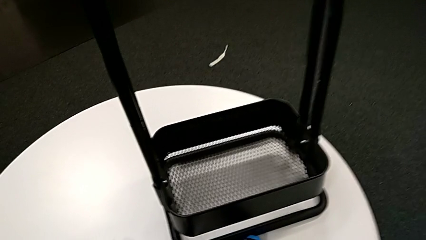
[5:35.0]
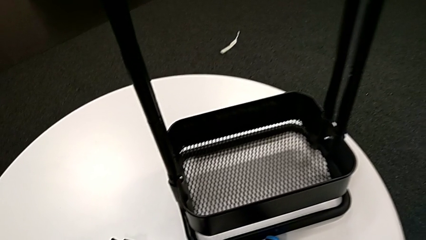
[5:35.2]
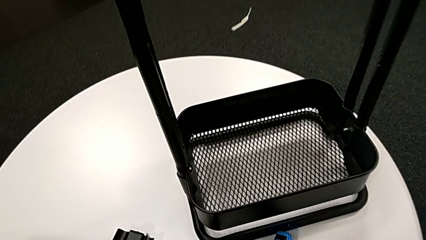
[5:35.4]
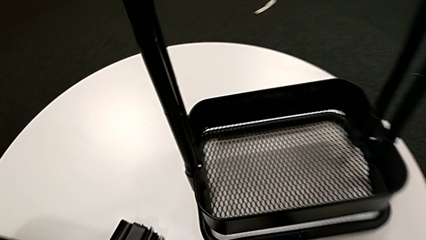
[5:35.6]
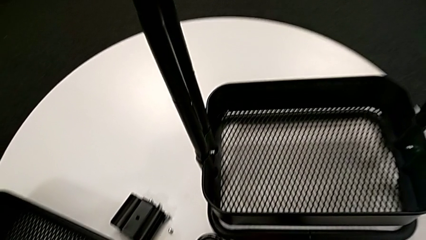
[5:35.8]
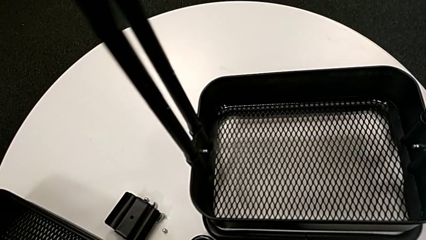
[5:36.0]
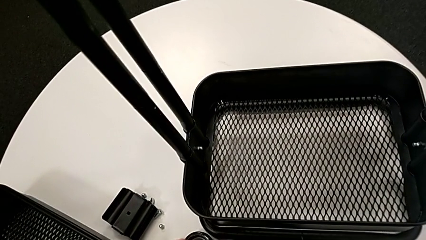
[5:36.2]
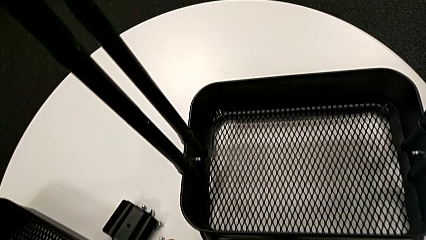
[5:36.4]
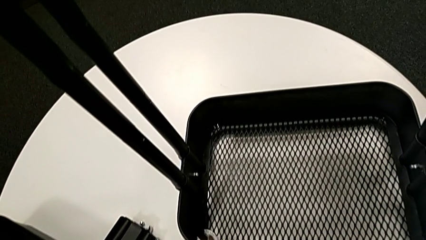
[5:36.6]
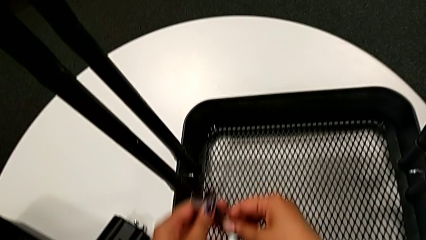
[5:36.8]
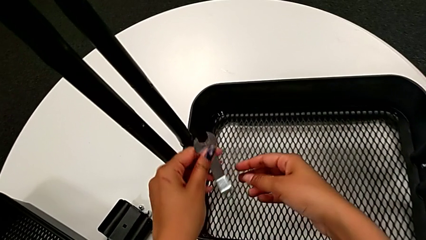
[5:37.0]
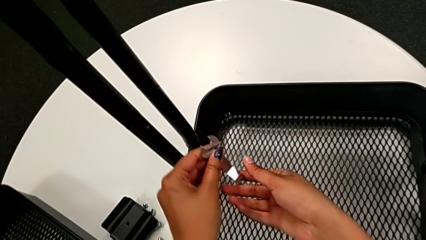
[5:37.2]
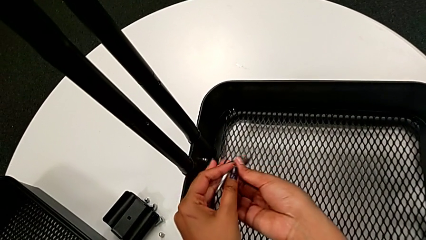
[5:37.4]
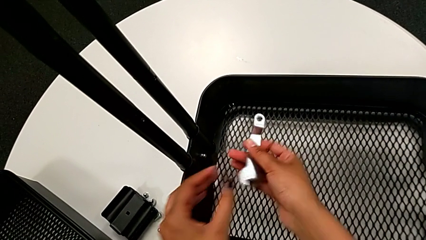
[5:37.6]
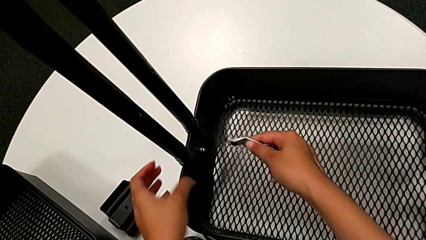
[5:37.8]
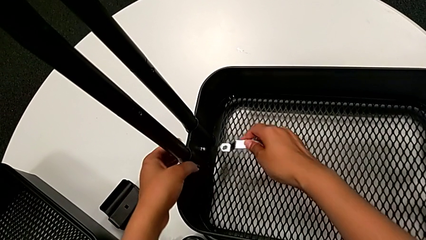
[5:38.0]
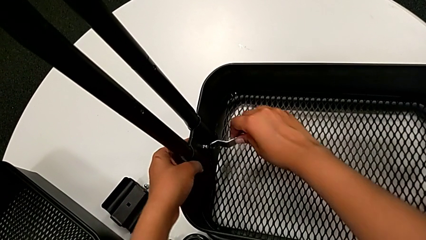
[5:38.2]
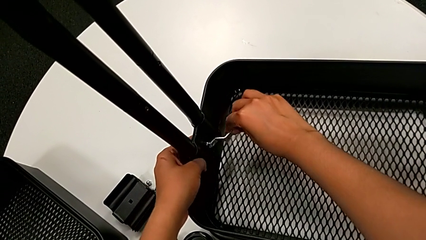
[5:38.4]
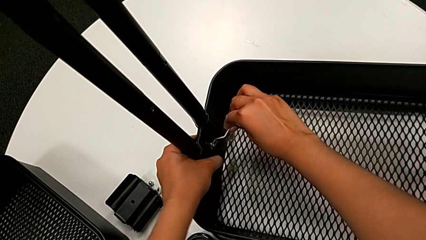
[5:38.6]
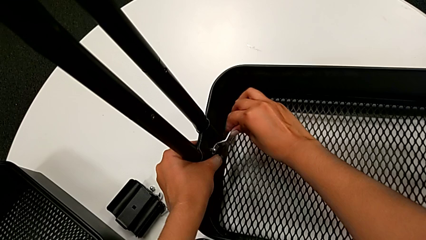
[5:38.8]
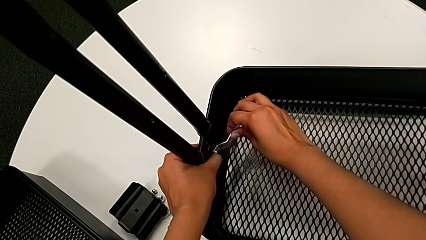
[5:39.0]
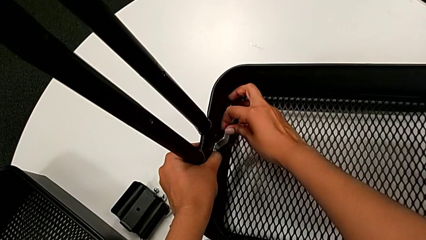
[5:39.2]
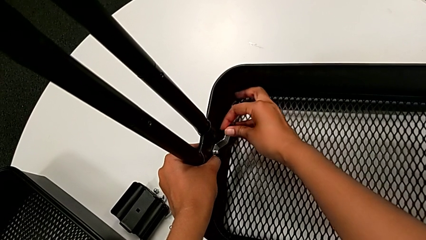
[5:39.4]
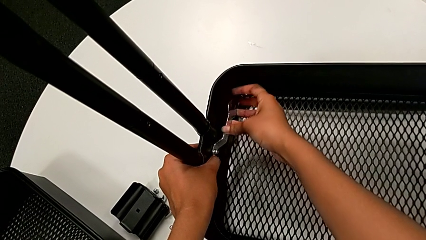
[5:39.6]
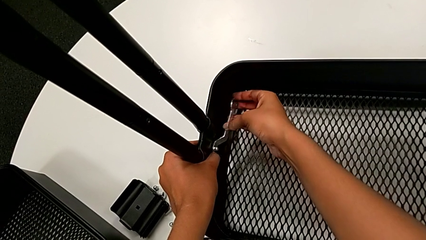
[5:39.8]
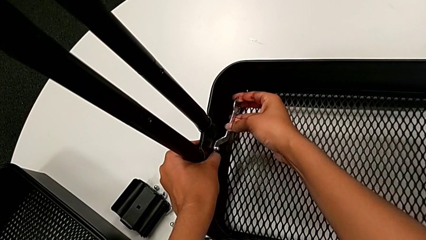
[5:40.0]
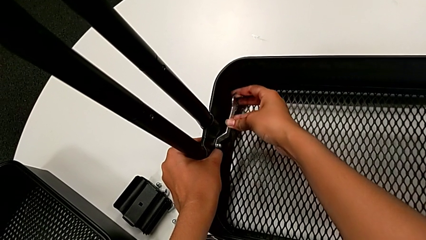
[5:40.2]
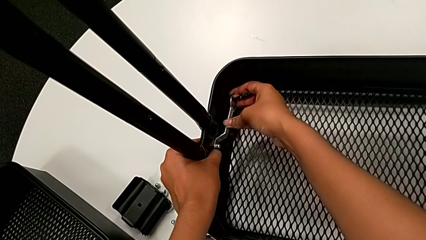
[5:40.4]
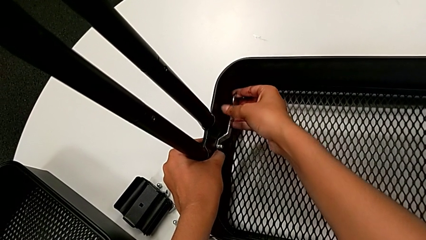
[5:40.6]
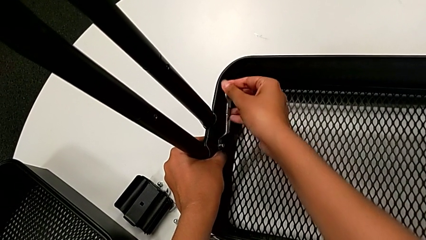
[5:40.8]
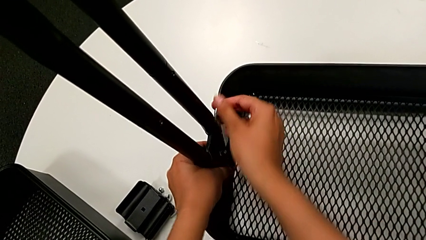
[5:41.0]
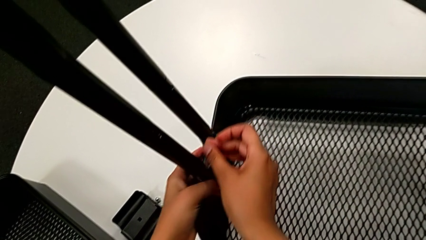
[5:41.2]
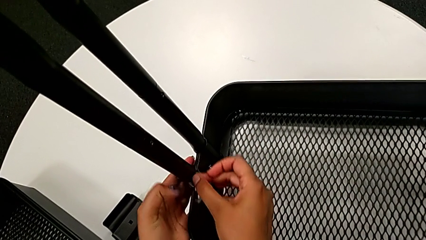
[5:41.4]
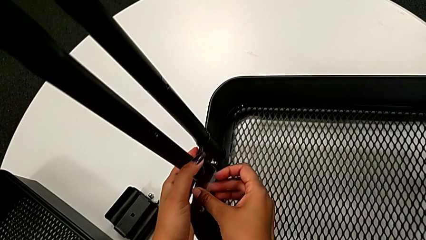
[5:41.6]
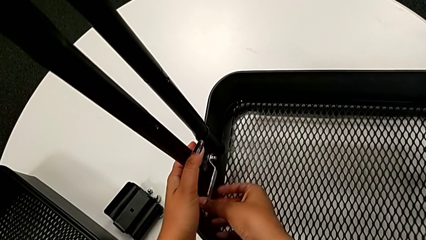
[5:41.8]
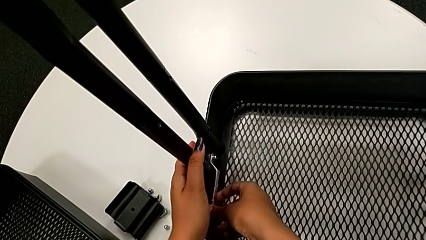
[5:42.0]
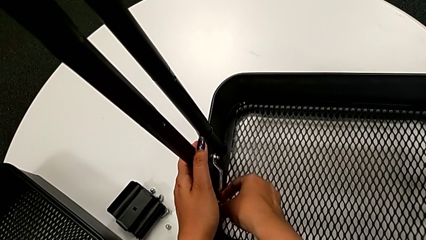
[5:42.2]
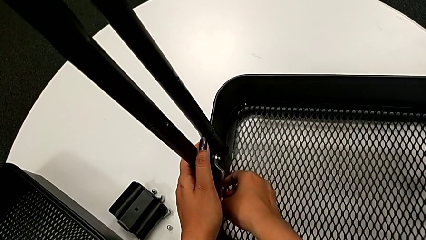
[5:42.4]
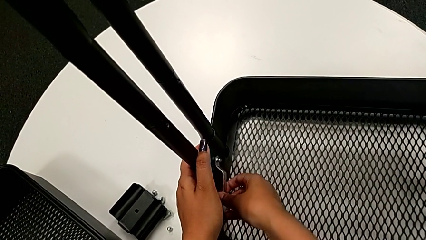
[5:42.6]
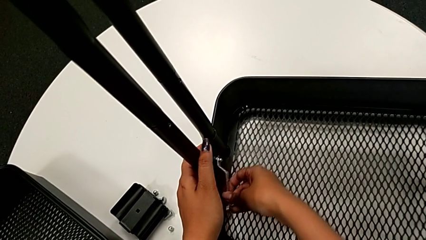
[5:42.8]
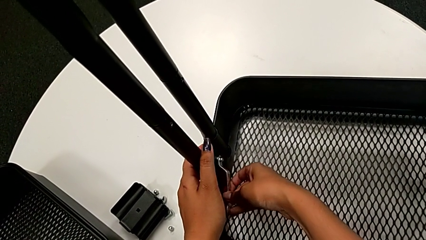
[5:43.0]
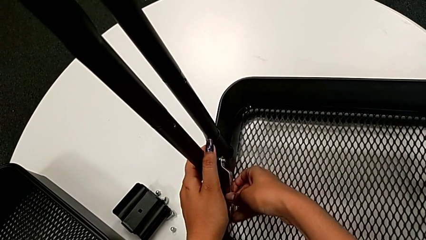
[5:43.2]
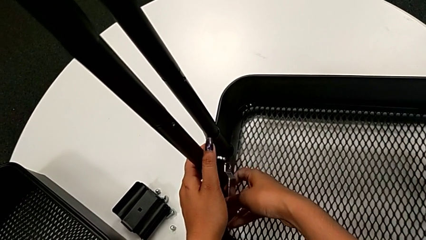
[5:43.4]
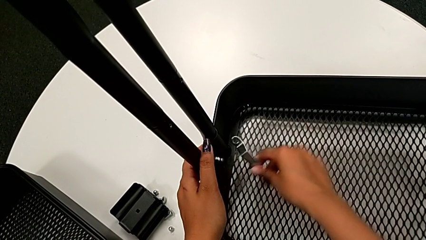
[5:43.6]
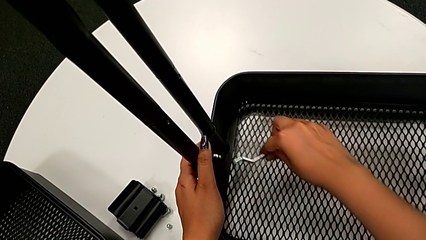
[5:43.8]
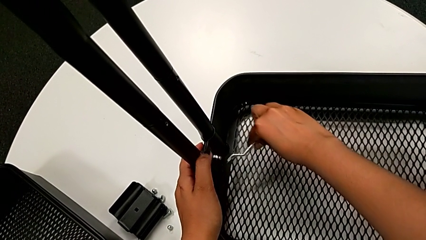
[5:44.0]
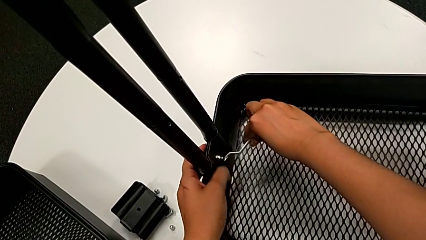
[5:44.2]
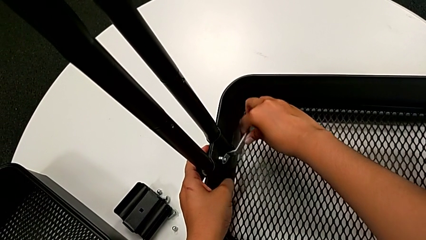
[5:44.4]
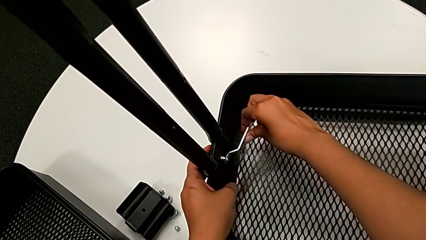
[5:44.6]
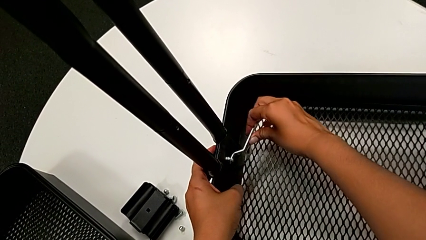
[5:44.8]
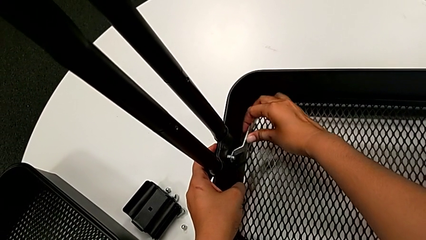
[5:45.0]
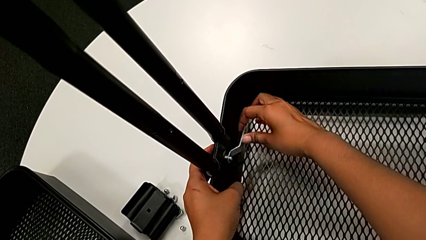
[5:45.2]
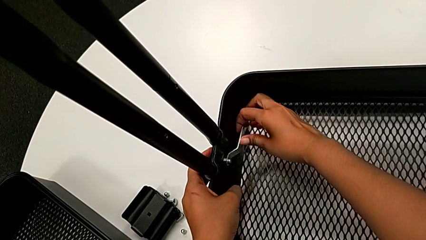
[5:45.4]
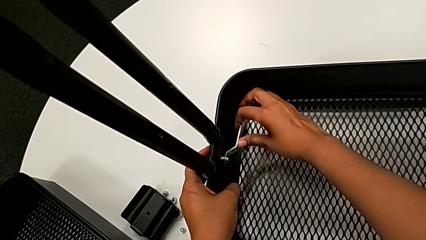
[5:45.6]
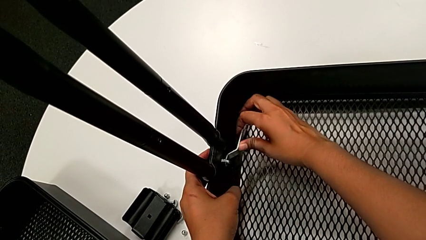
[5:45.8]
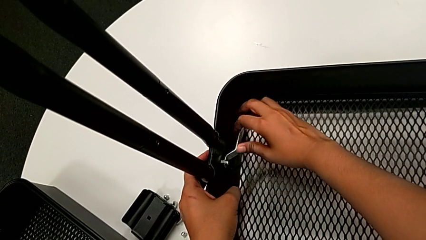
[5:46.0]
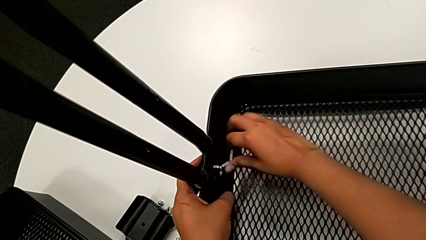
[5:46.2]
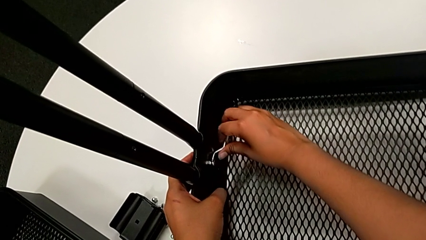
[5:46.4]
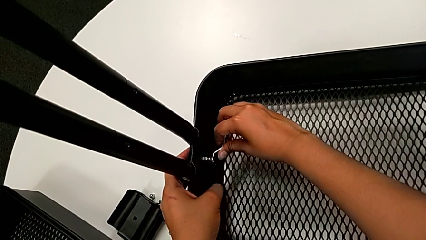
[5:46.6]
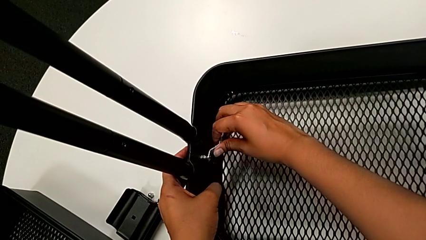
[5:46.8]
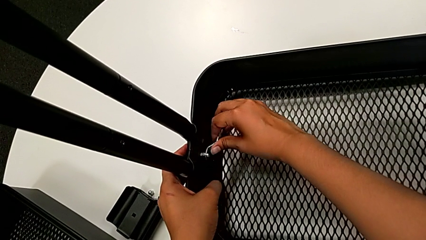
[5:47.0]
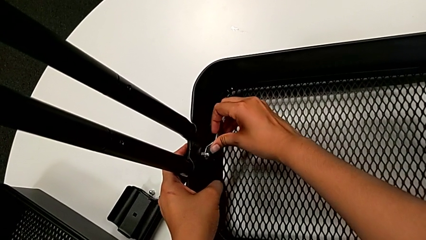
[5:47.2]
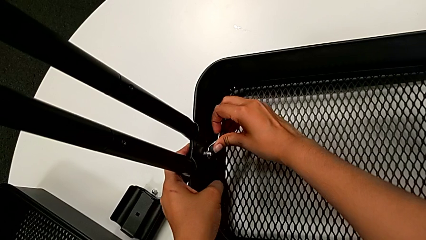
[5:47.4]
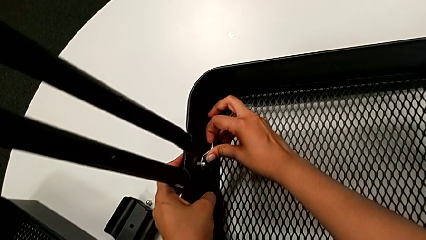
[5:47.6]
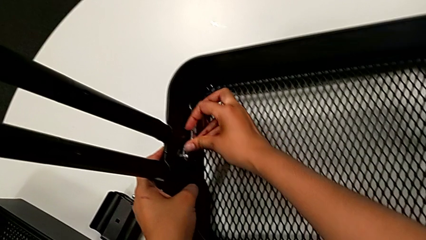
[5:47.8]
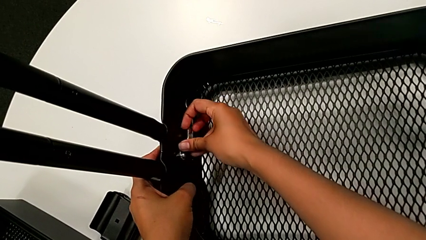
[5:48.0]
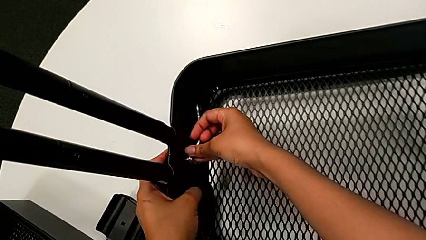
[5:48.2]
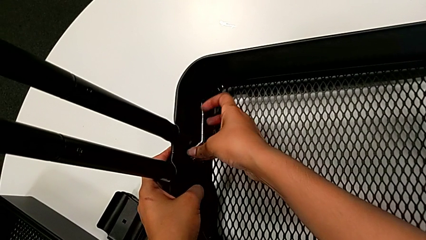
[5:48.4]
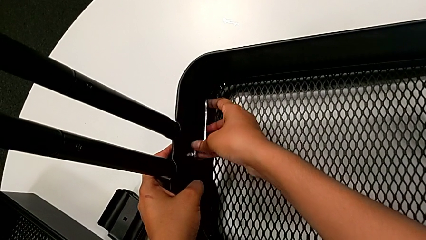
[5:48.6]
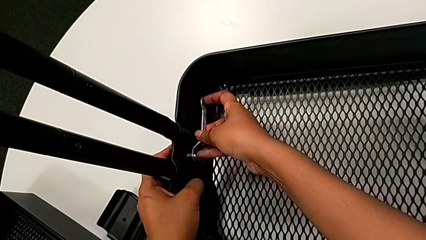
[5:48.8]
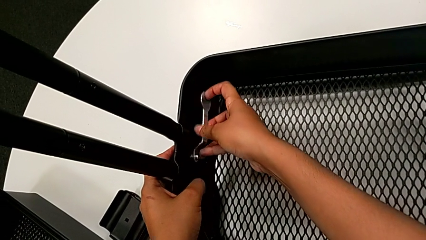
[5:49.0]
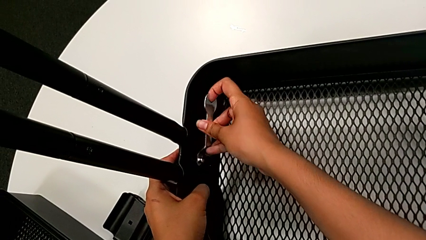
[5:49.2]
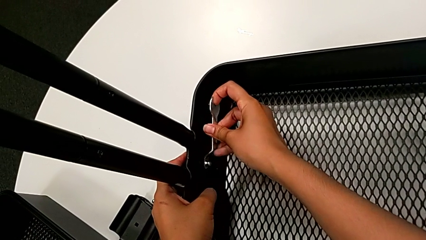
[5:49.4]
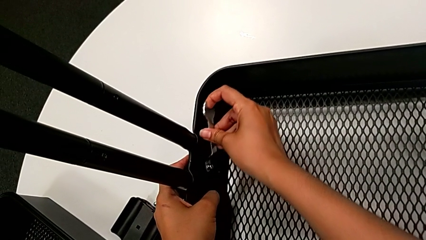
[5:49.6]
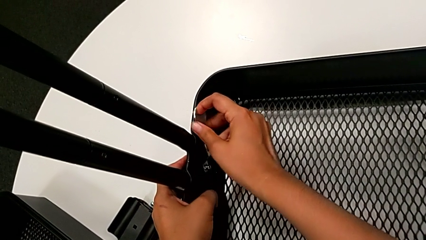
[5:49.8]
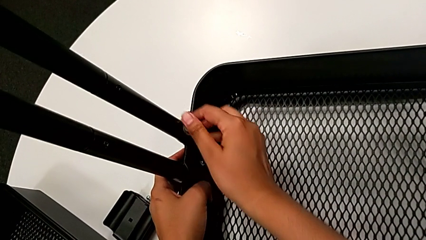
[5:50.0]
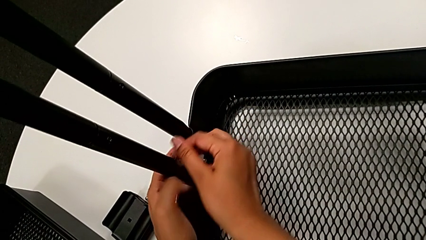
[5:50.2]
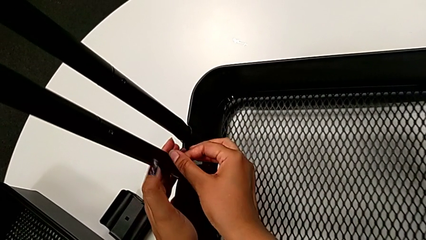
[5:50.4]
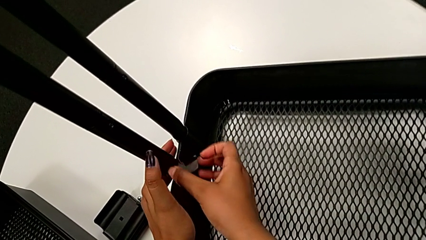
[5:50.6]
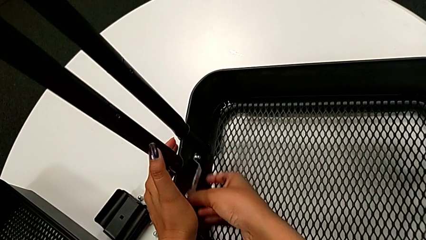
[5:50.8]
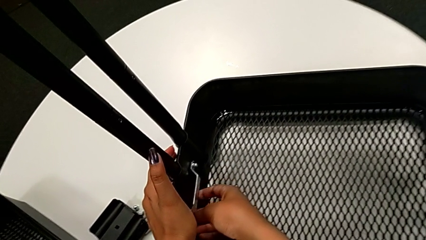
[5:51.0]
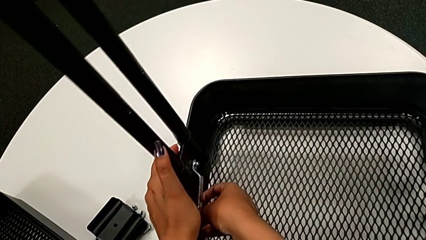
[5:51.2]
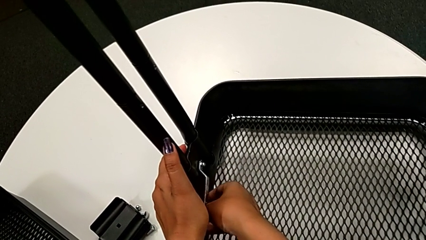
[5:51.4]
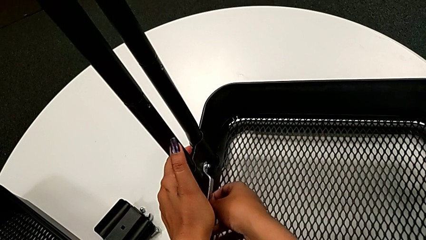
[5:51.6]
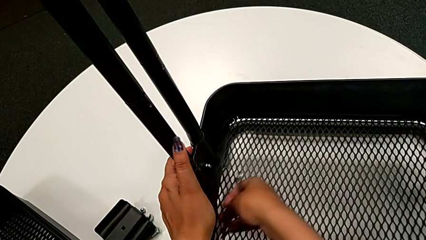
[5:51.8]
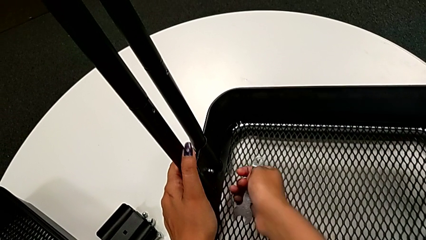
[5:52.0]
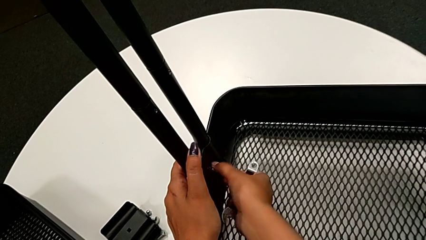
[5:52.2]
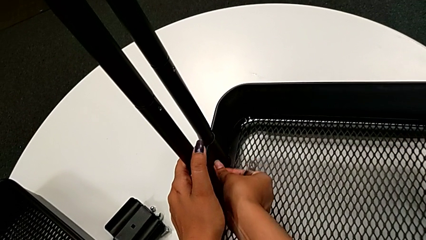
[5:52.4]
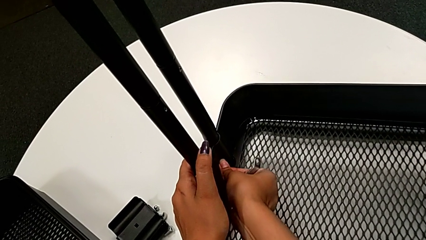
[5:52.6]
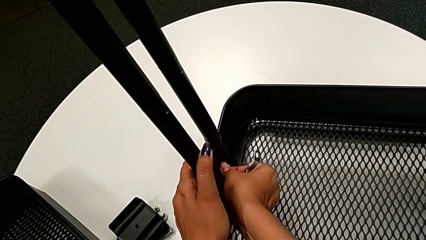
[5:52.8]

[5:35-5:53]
The camera wearer is unscrewing the bolt from the bottom grid tray. They approach the bottom grid tray, hold the flat hexagonal wrench, insert the bottom hexagonal wrench, unscrew the bottom hexagon cap nut, insert the flat hexagonal wrench and unscrew the bottom hexagon cap nut twice.
